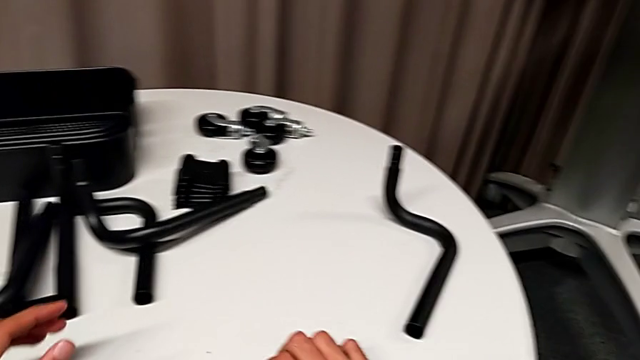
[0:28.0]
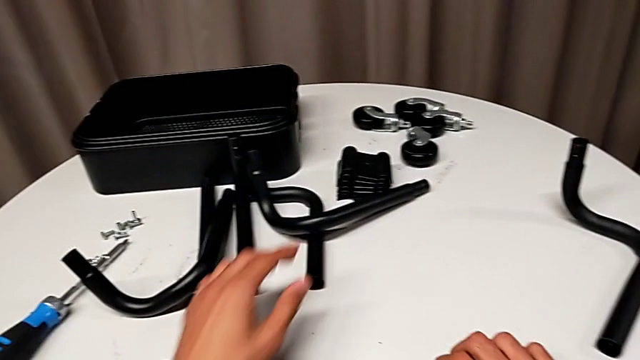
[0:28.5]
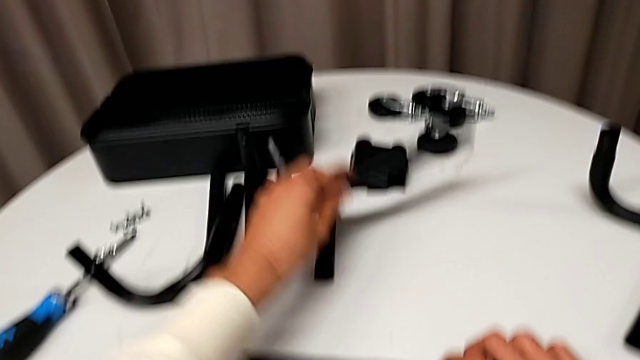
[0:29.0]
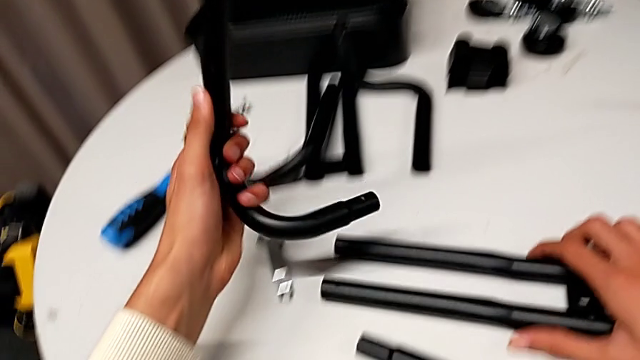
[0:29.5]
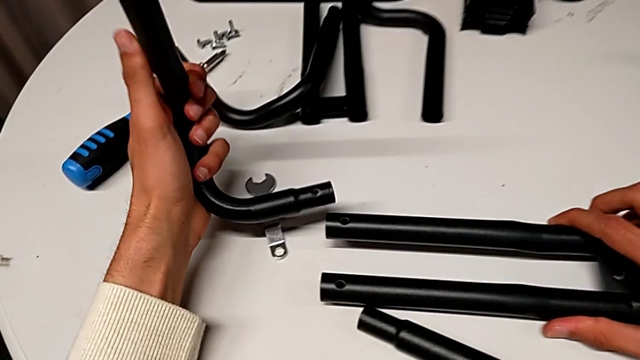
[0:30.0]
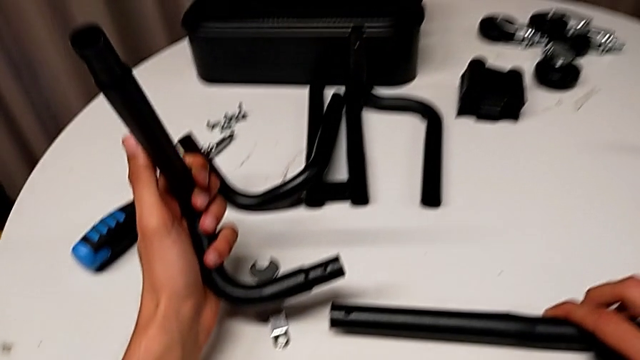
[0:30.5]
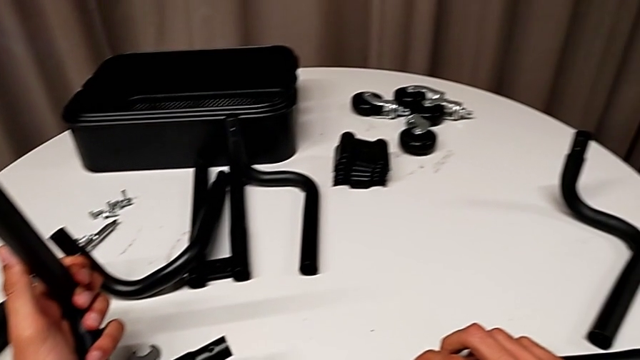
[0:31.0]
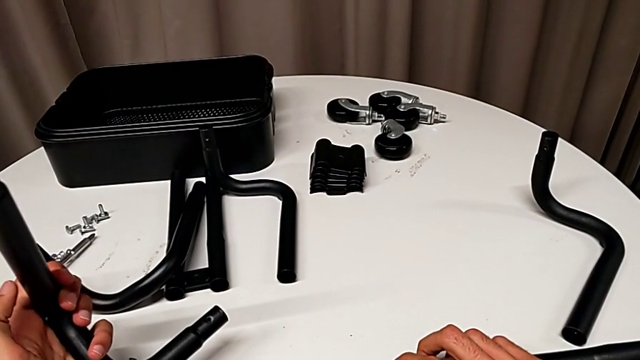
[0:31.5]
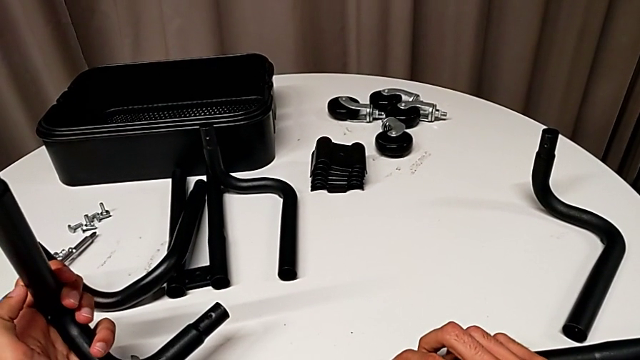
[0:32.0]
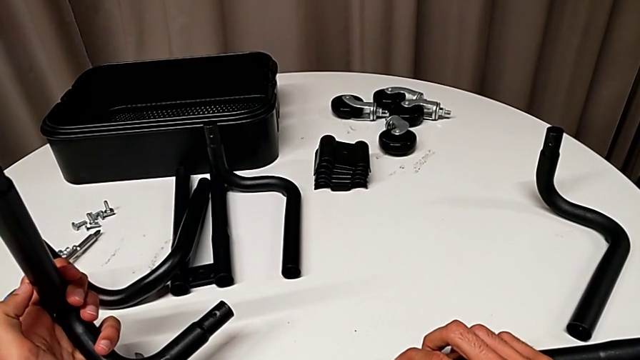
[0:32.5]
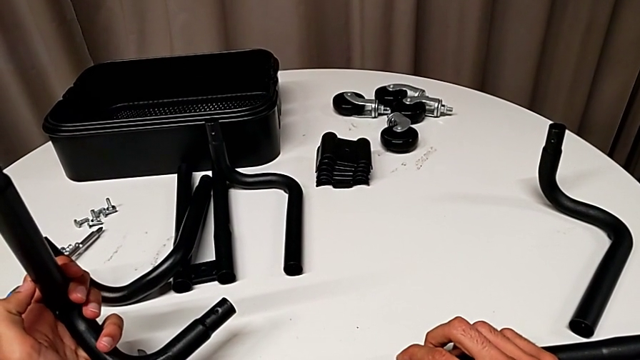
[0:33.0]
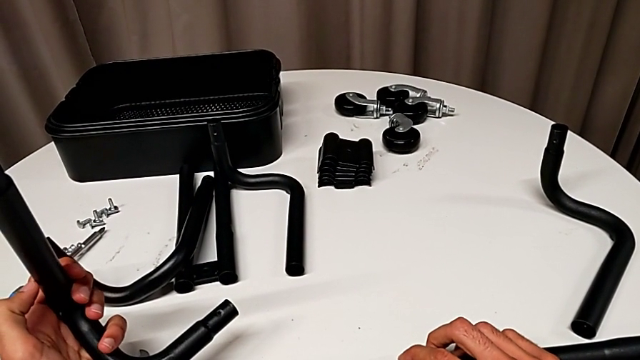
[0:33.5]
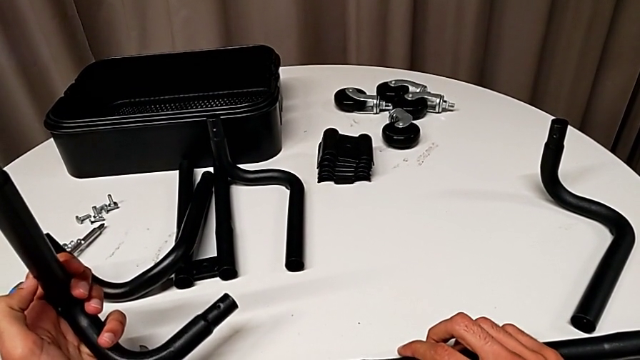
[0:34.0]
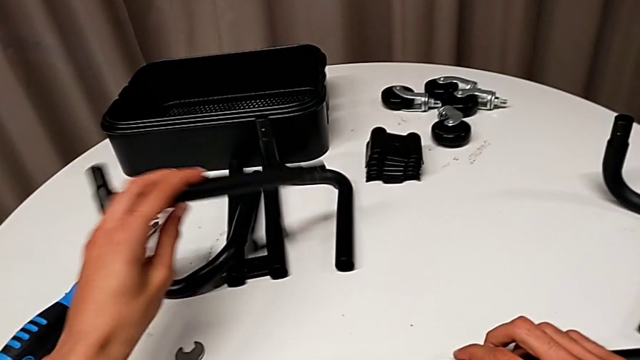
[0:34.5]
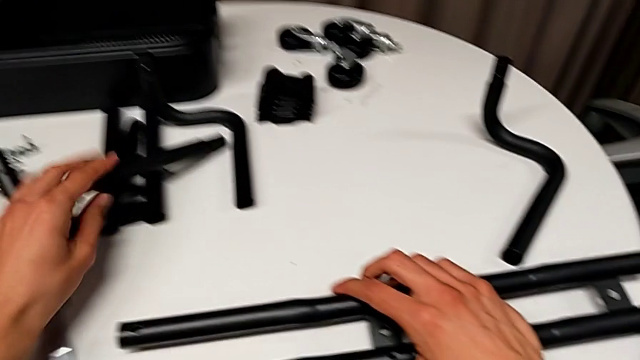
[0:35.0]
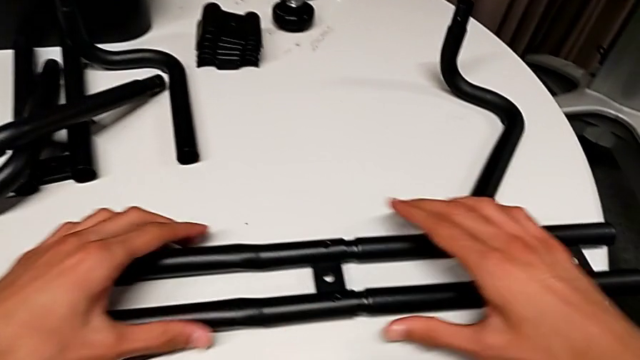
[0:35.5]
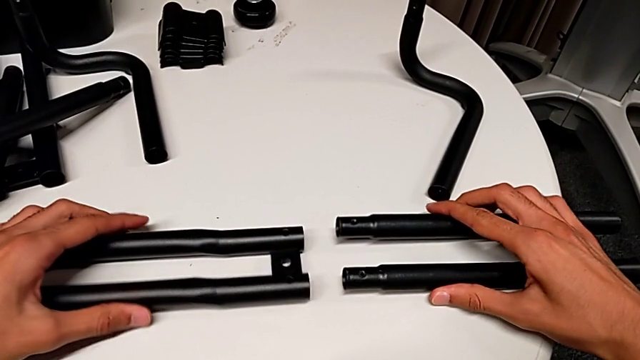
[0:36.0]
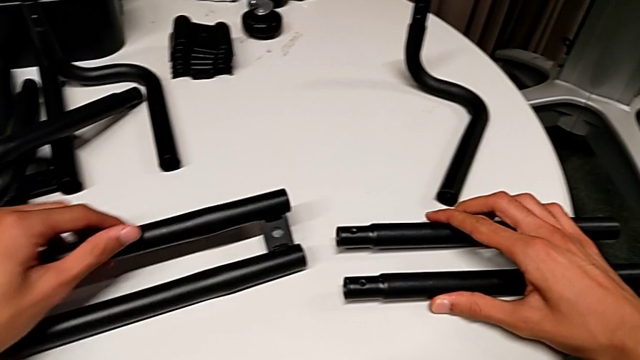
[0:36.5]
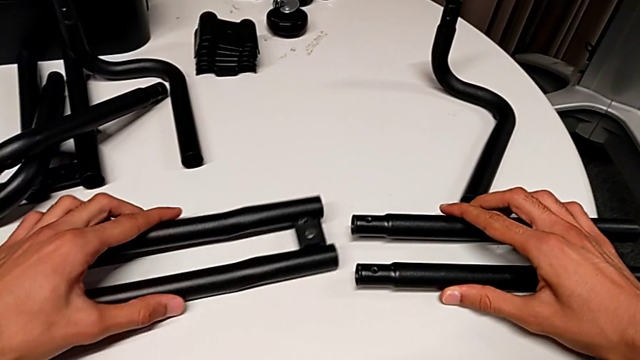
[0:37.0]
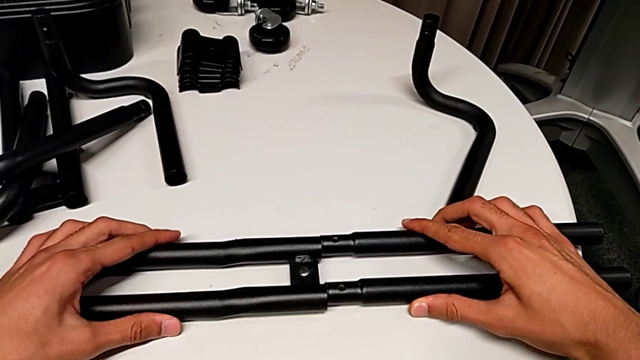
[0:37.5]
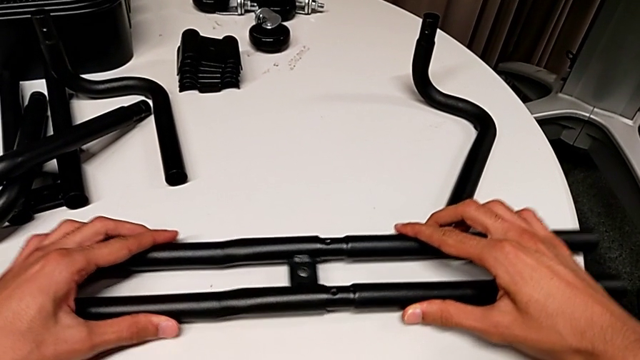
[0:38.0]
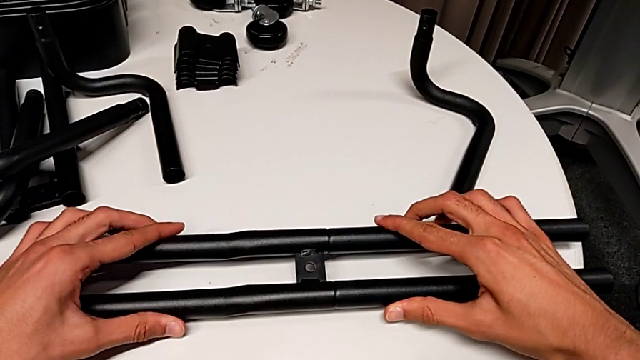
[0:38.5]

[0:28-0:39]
The camera wearer is assembling the first bar. They hold the leg, place the frame, disassemble the first leg, flip the leg and wrongly assemble the half frame.

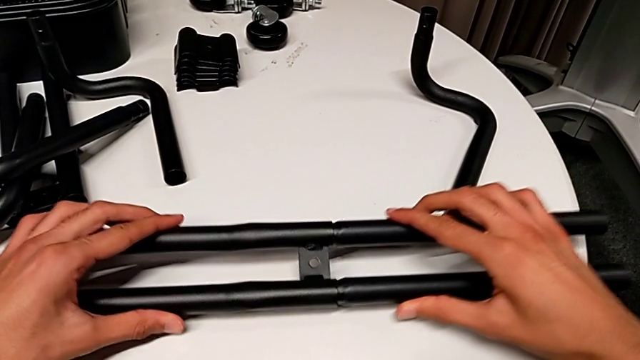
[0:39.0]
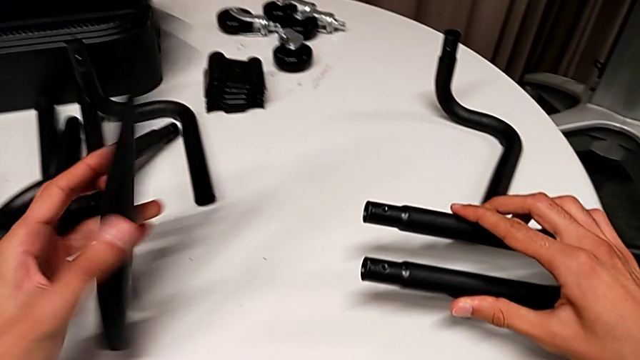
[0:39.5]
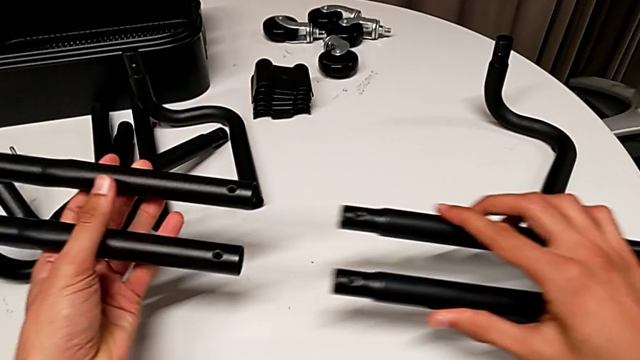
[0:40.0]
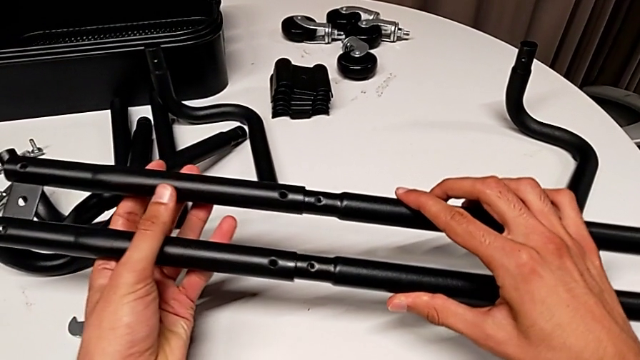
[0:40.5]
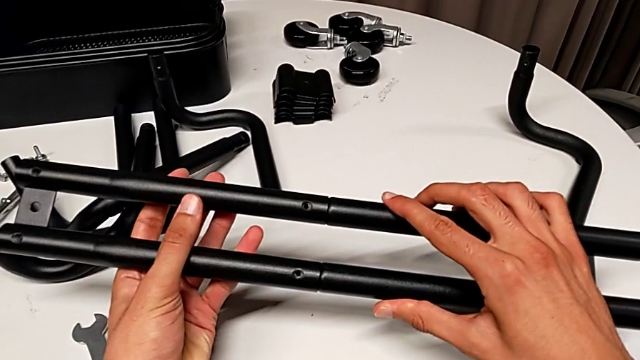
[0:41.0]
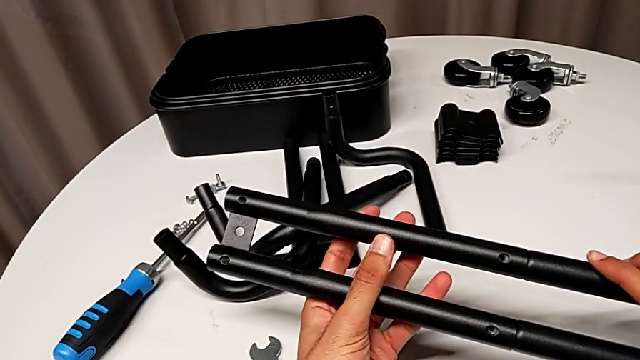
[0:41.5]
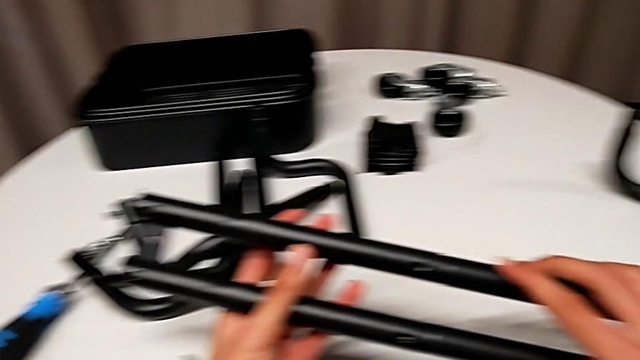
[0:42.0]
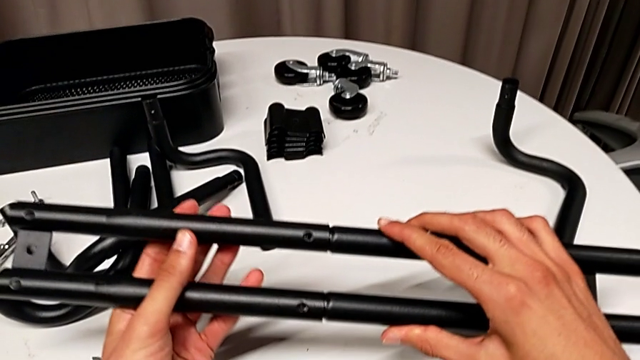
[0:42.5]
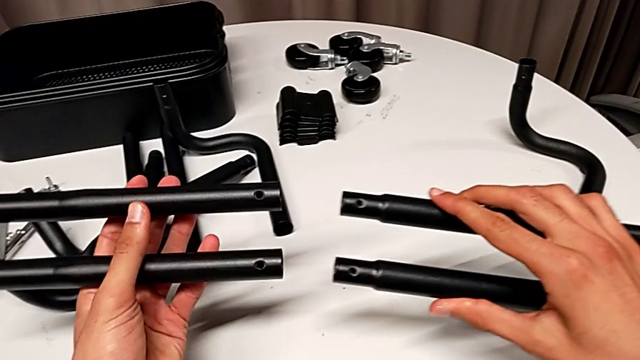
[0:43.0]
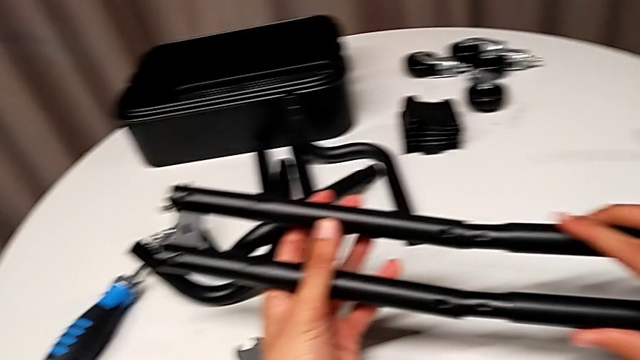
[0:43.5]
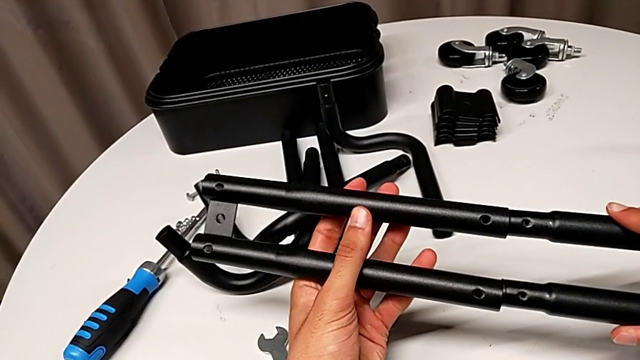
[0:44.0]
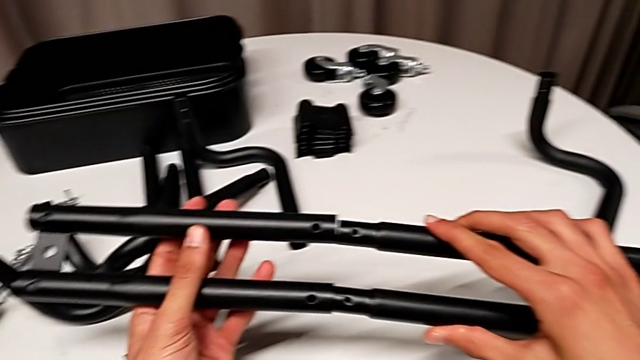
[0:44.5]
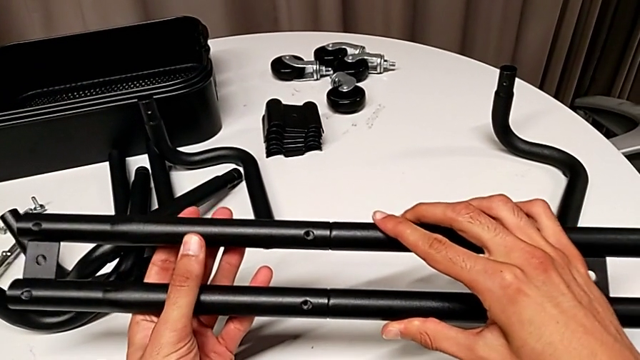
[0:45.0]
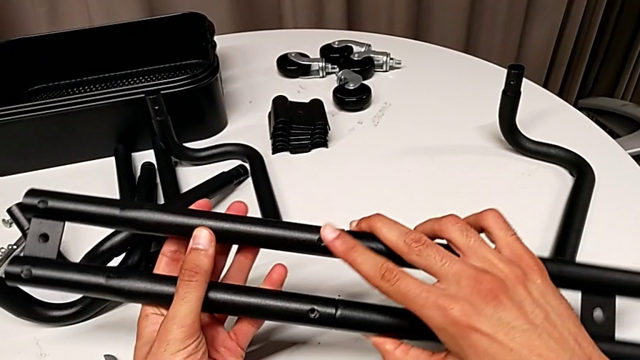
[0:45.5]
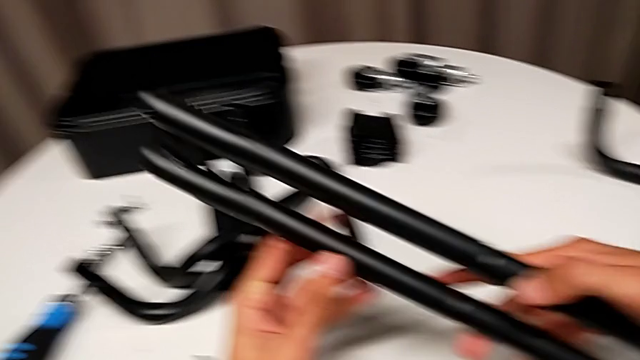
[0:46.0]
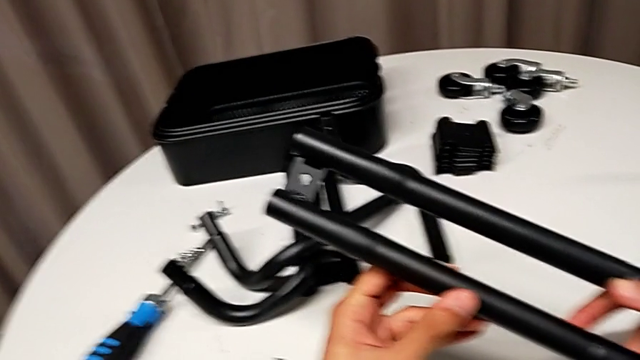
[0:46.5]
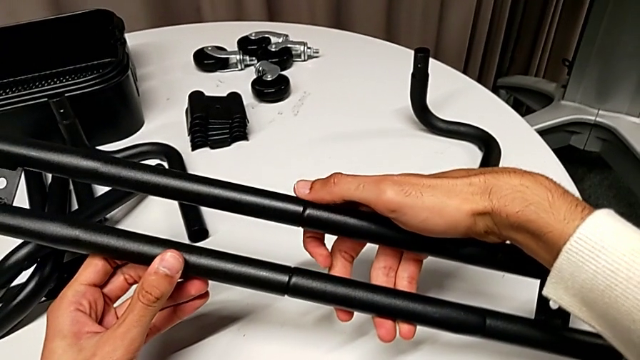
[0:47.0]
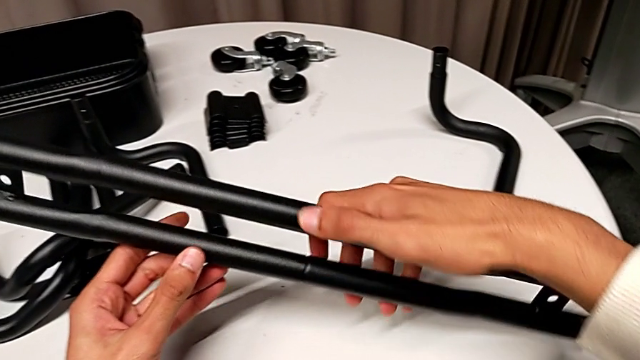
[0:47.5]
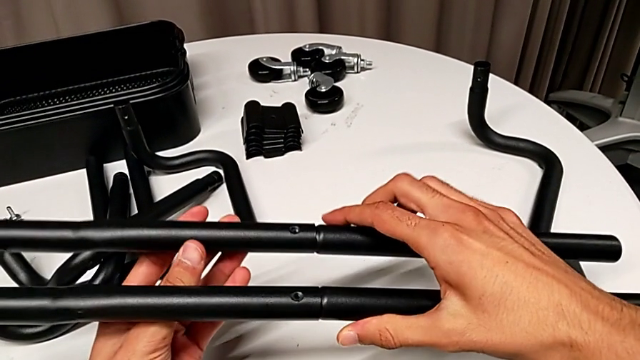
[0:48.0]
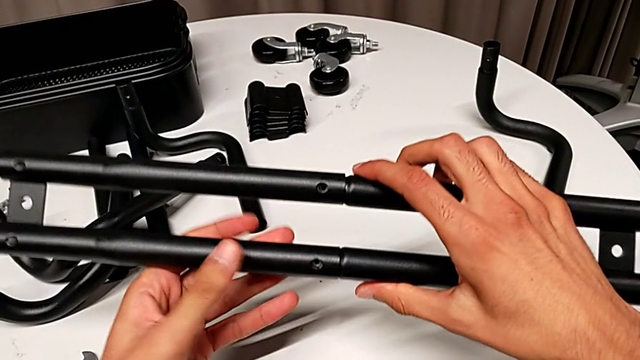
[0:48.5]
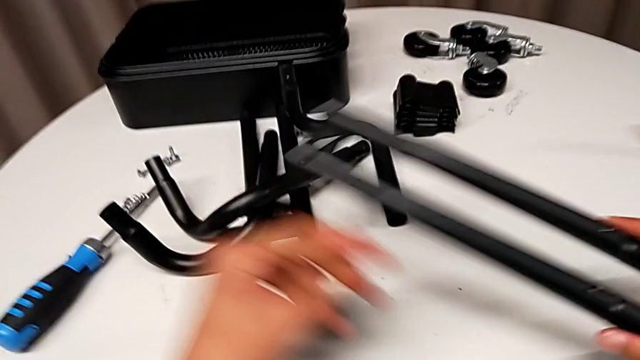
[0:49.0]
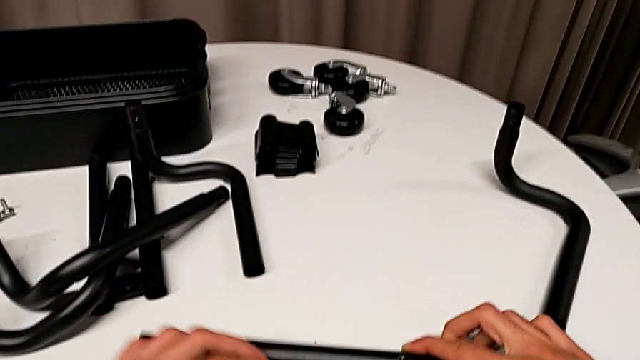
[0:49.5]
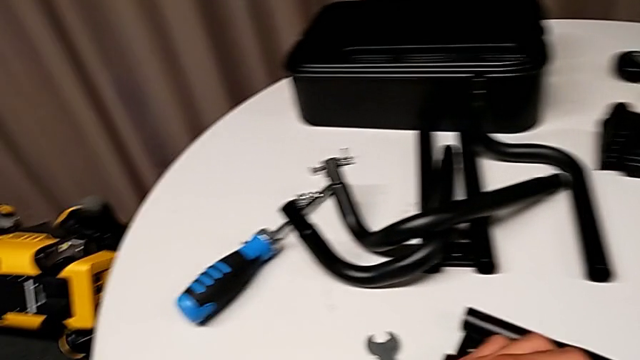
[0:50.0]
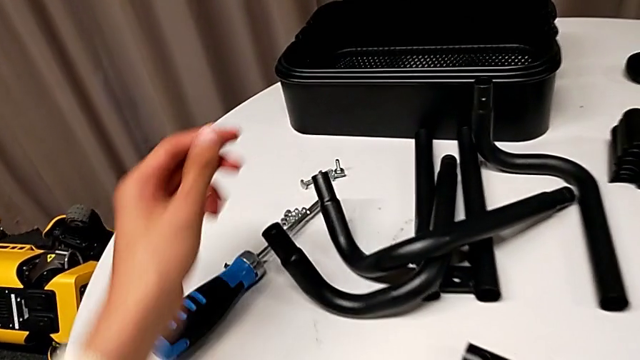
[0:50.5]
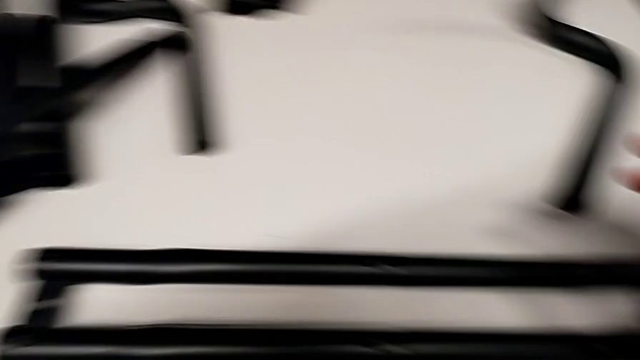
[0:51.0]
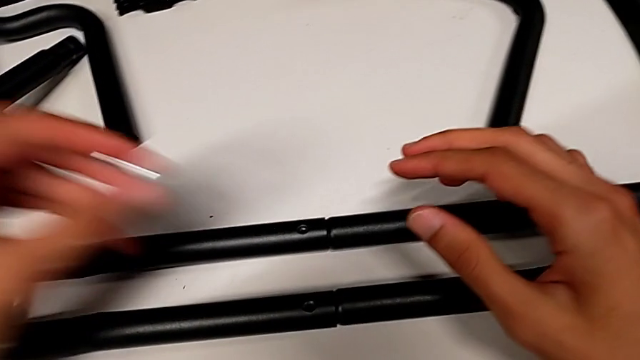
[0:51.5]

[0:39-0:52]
The camera wearer is assembling the first bar. They disassemble the first leg, flip the leg, assemble the first leg, inspect it, disassemble the leg, assemble the first leg, flip it twice, place the leg, grab the screw and insert the bolt.
